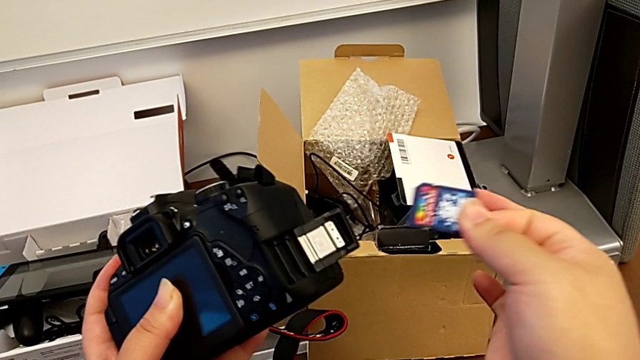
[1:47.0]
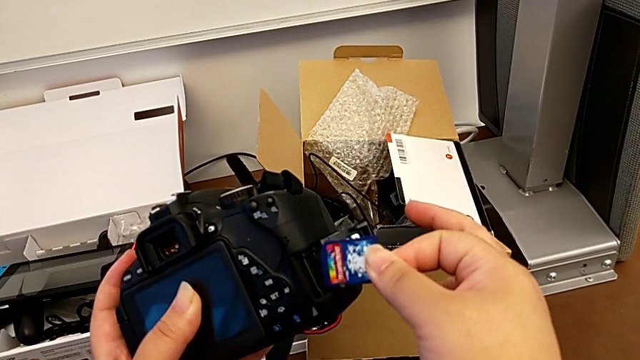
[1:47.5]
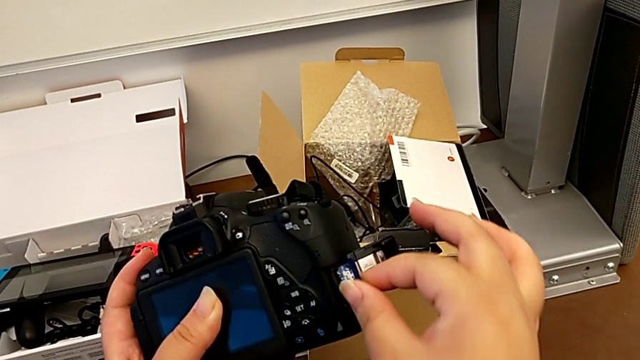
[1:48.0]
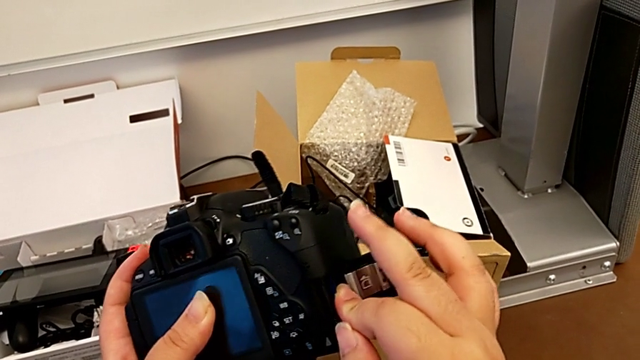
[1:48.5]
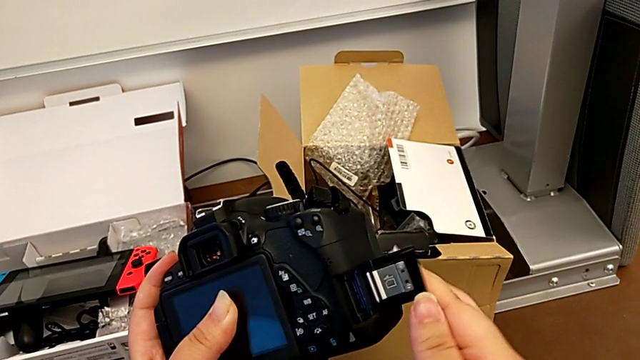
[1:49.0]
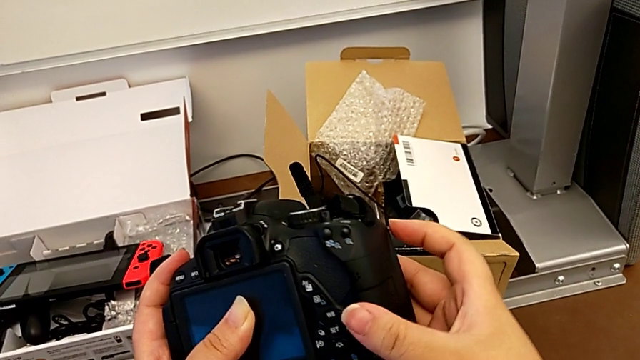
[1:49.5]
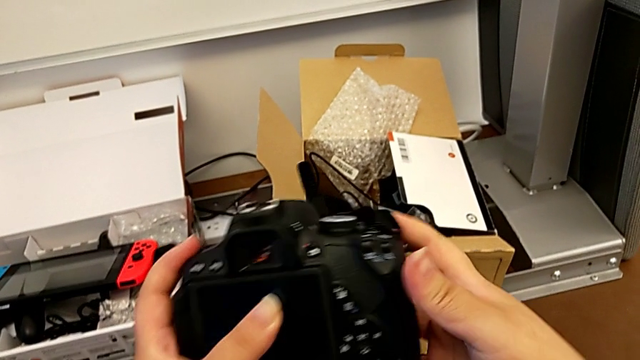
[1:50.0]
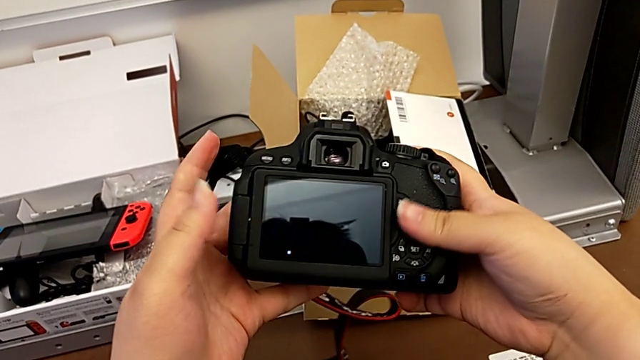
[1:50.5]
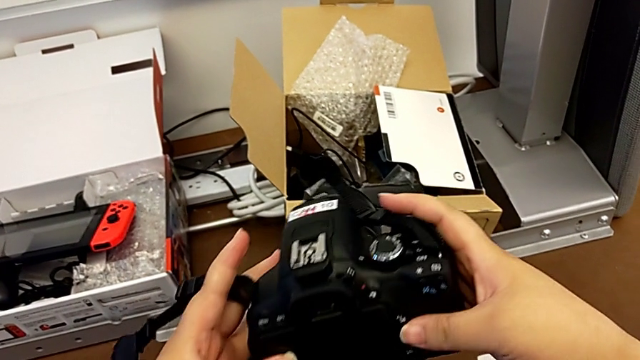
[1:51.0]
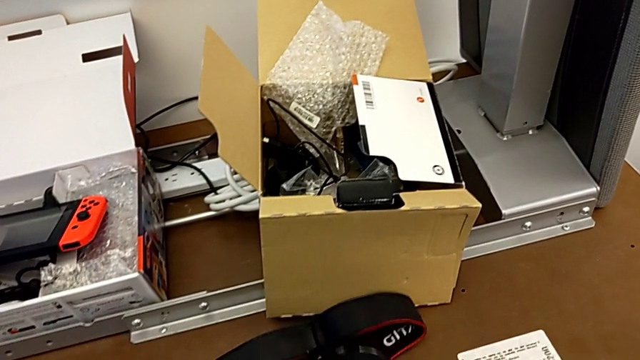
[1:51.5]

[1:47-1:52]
The camera wearer is changing the DSLR's SD card. They insert the SD card and close the SD slot.
